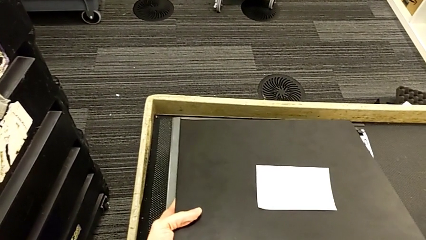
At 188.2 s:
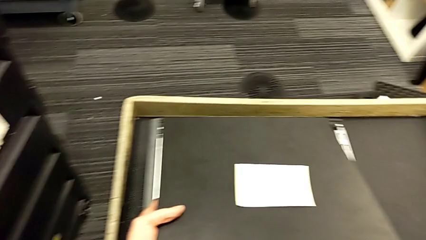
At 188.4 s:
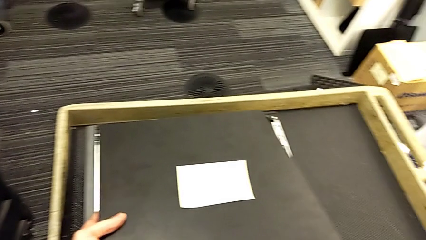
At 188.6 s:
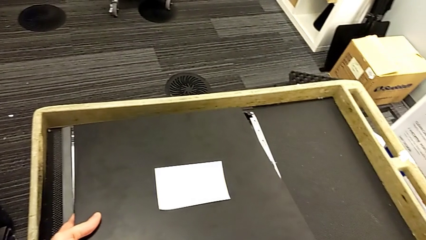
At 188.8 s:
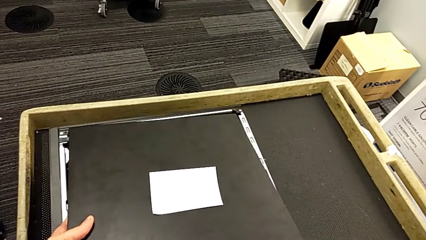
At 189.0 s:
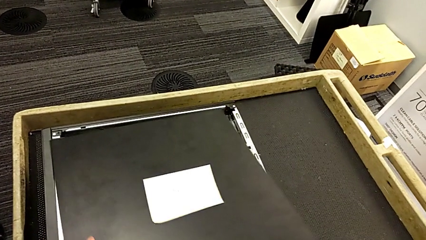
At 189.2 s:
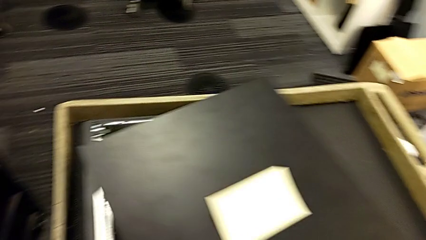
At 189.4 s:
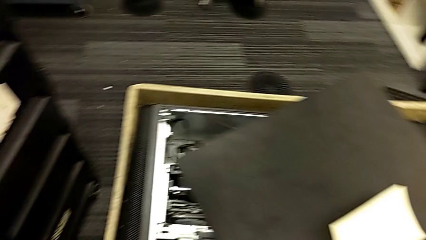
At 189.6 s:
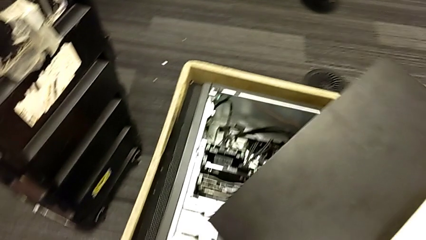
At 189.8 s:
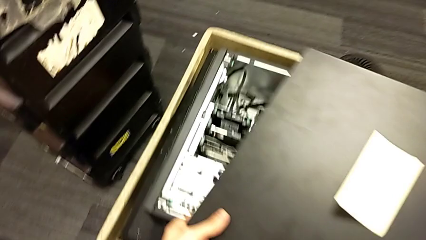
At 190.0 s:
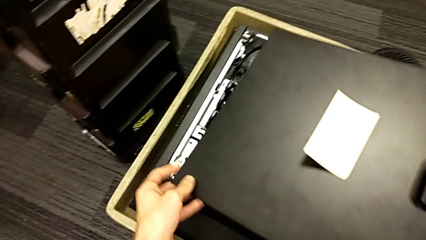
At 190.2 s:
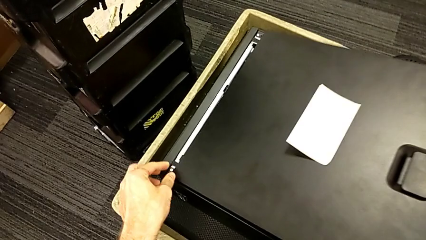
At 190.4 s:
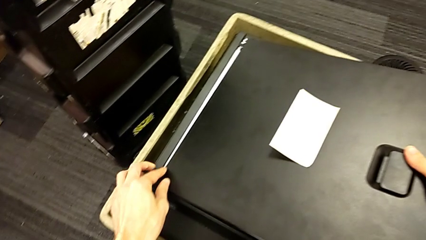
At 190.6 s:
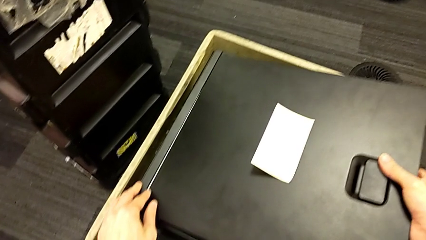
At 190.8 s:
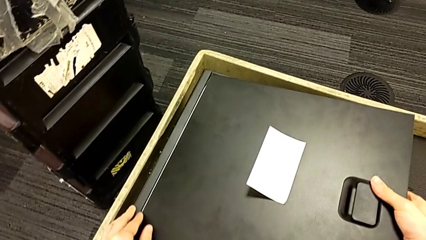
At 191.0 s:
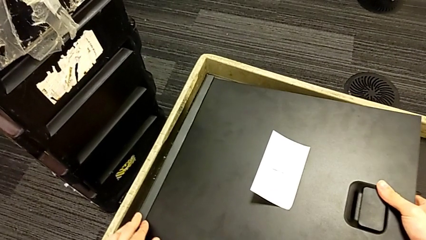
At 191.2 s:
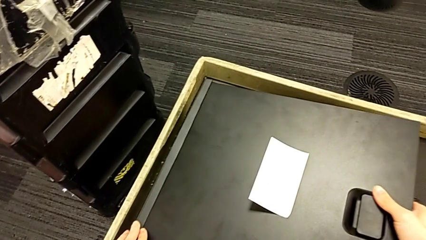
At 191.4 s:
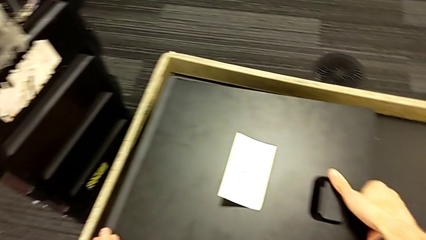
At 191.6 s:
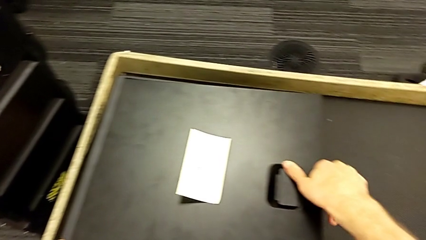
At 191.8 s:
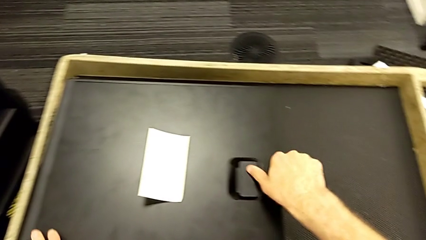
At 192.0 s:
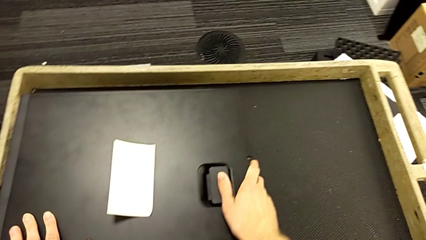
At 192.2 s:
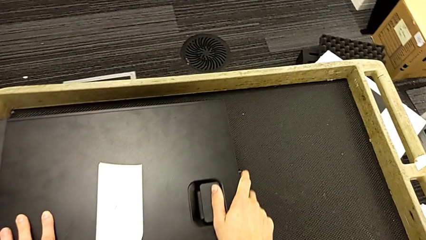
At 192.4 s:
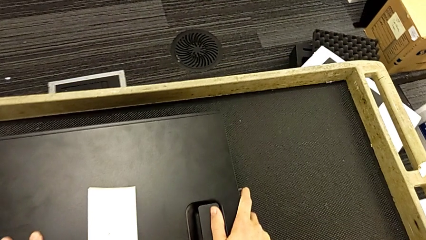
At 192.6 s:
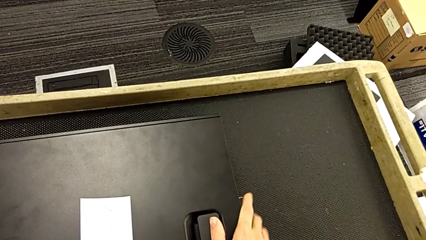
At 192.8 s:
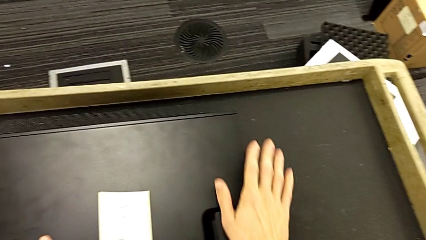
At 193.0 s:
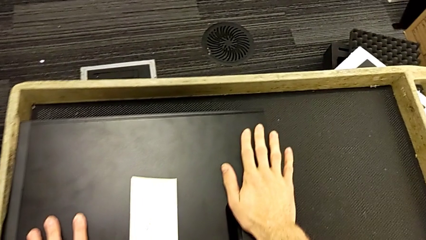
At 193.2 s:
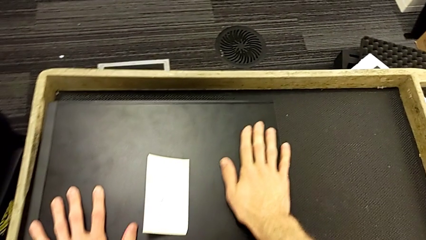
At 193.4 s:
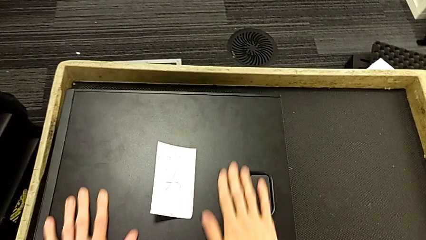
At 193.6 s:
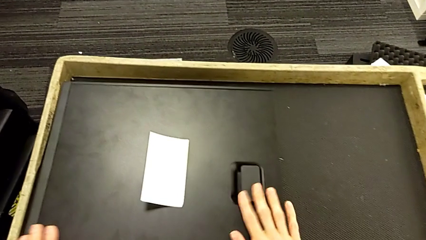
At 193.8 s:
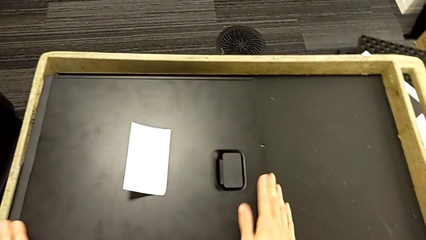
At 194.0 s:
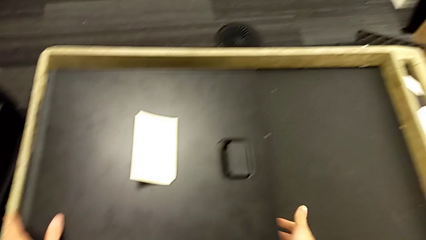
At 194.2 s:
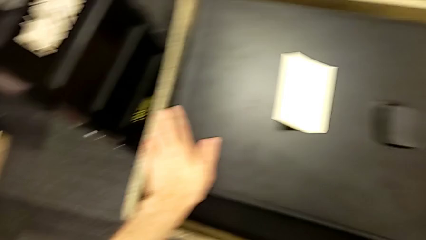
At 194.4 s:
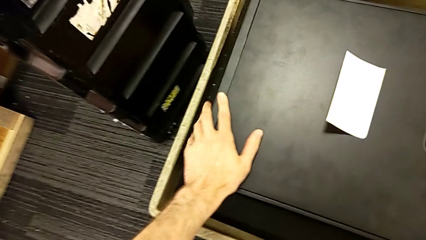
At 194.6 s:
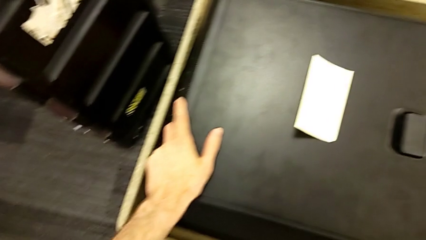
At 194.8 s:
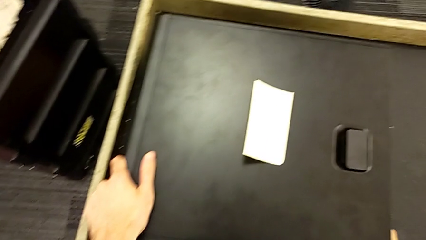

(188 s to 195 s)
The camera wearer is putting the cover back on the computer tower. They assemble the cover.
